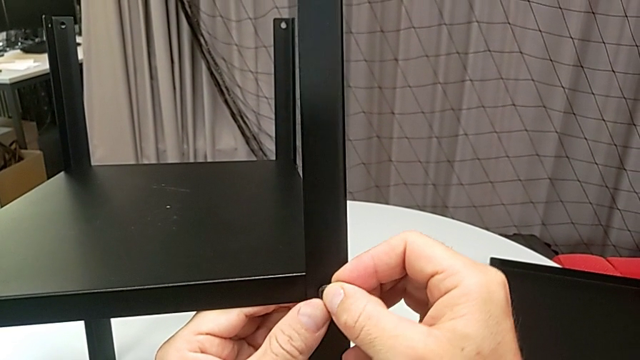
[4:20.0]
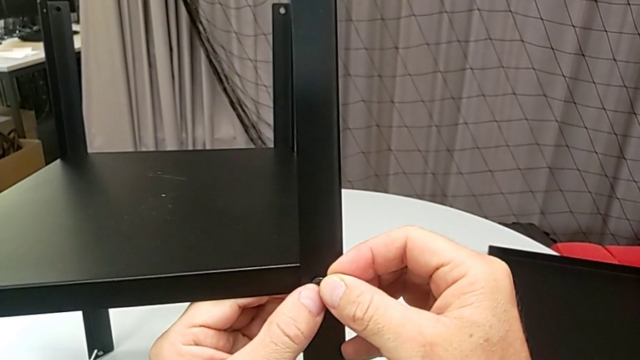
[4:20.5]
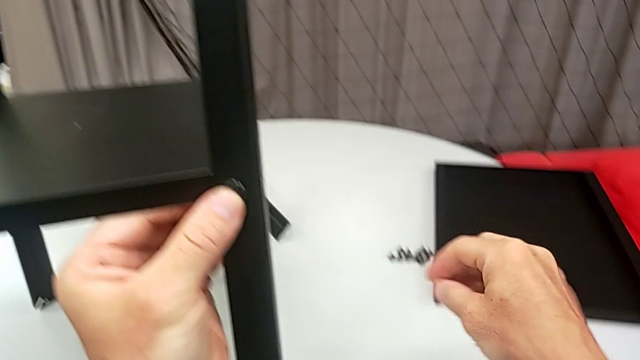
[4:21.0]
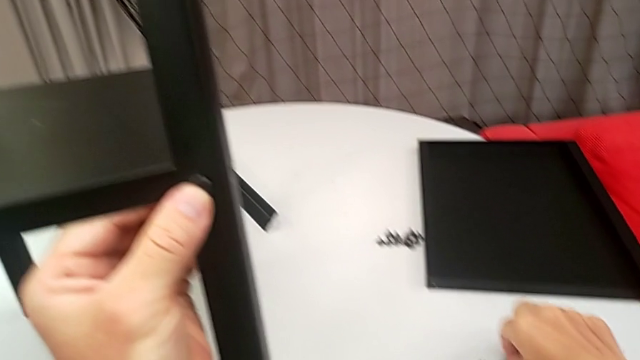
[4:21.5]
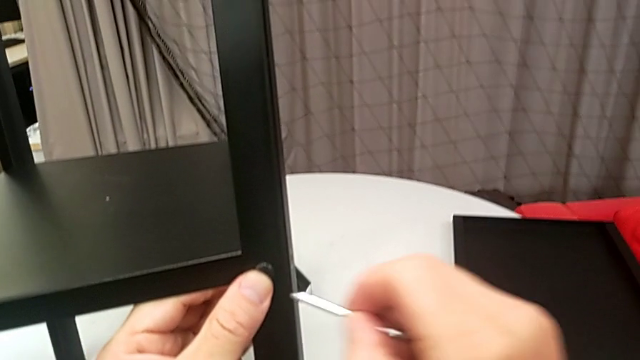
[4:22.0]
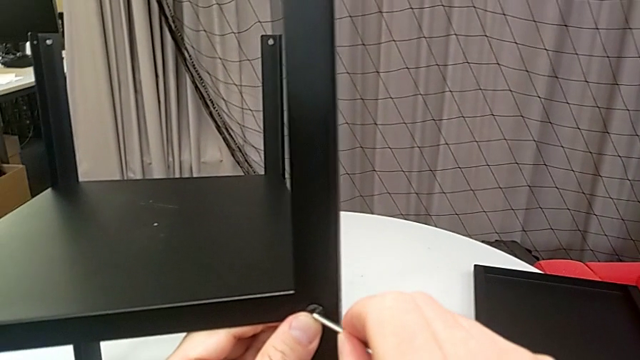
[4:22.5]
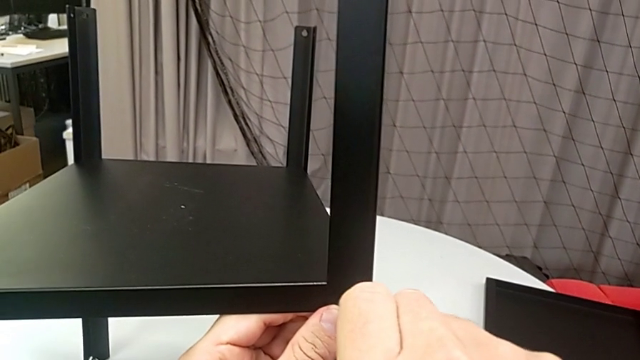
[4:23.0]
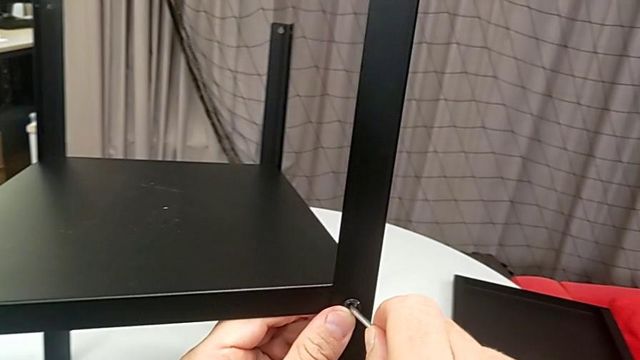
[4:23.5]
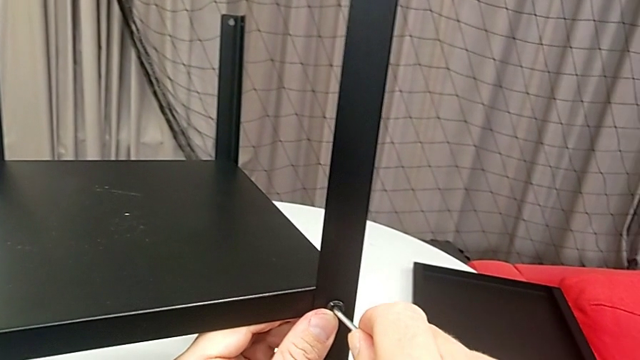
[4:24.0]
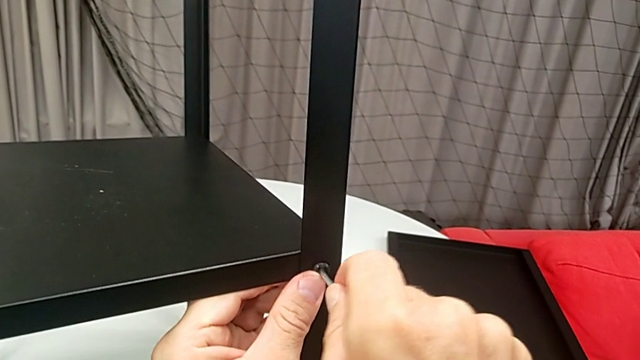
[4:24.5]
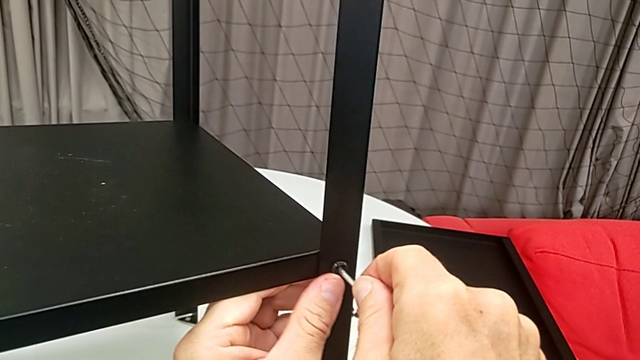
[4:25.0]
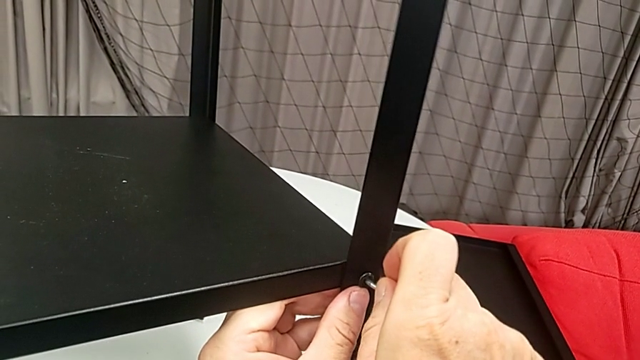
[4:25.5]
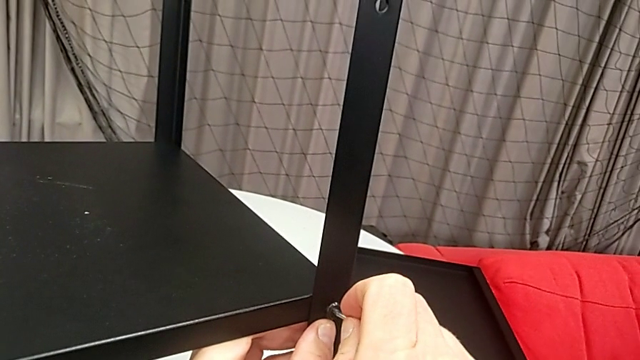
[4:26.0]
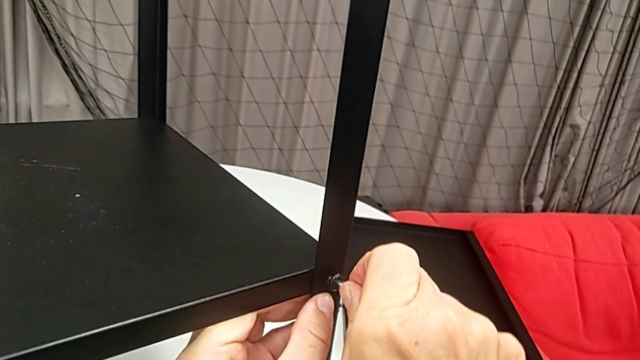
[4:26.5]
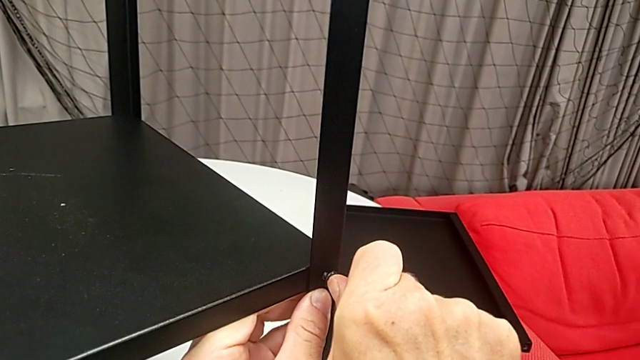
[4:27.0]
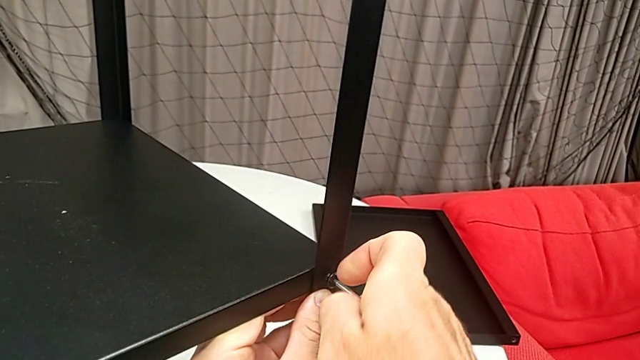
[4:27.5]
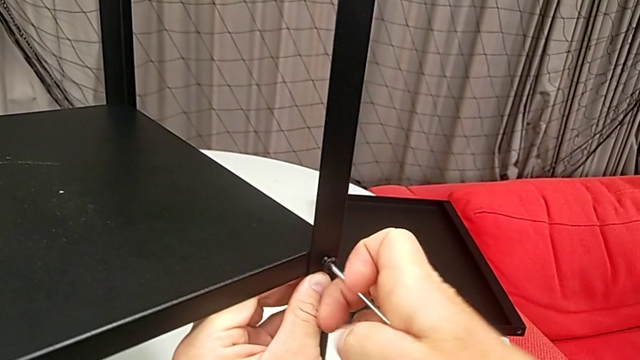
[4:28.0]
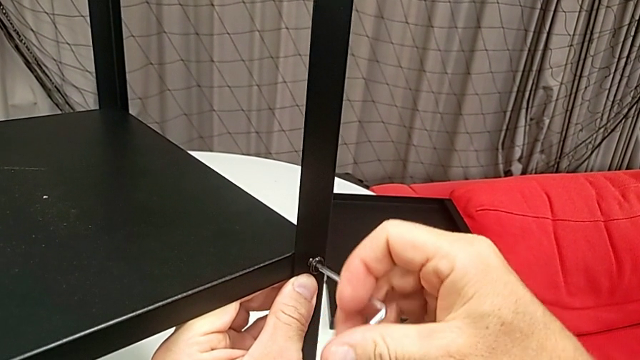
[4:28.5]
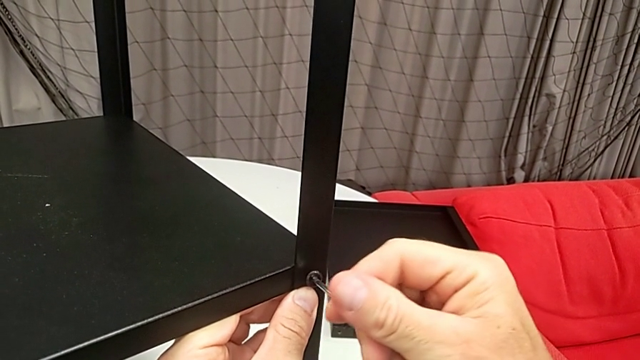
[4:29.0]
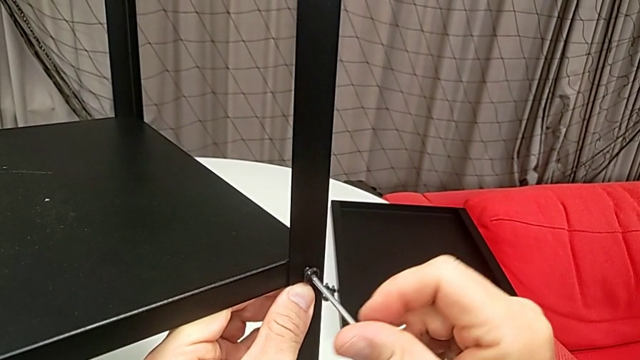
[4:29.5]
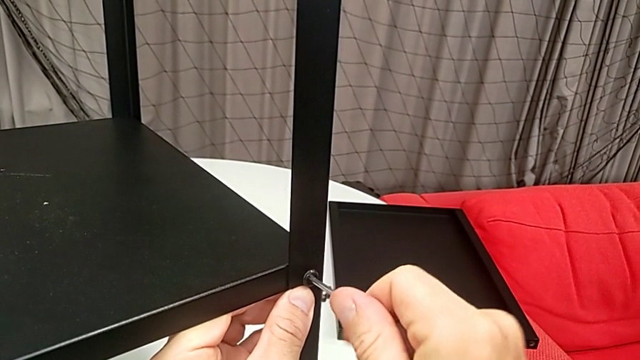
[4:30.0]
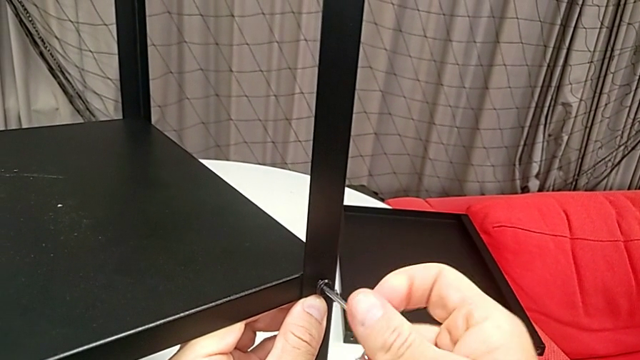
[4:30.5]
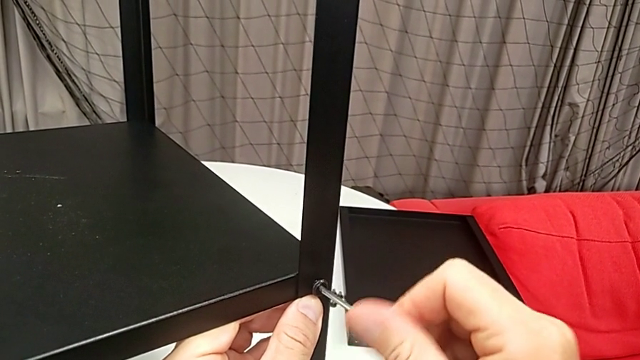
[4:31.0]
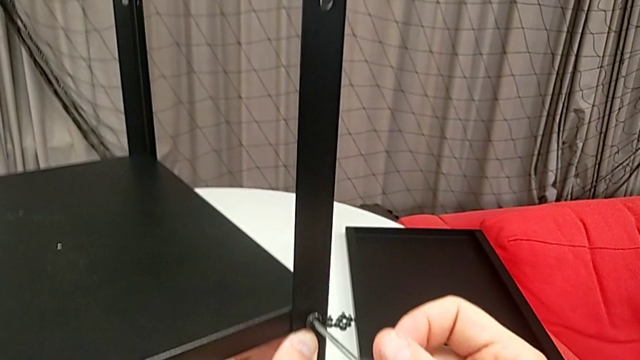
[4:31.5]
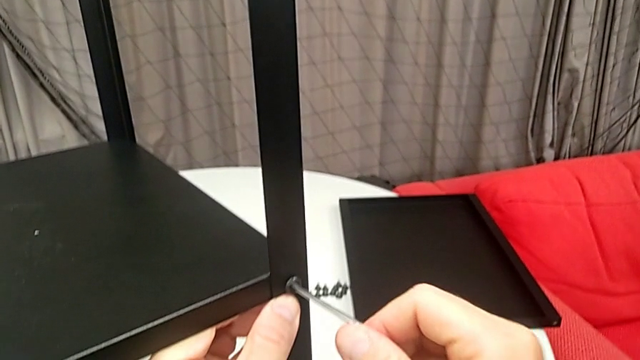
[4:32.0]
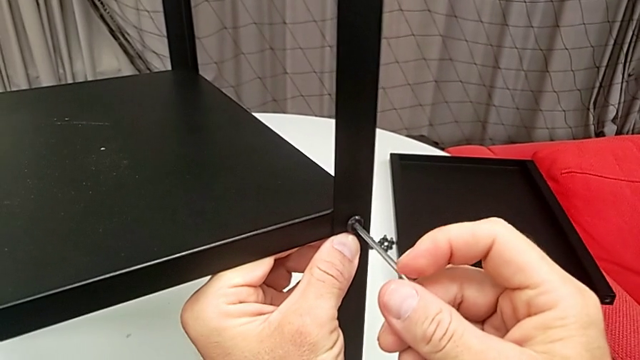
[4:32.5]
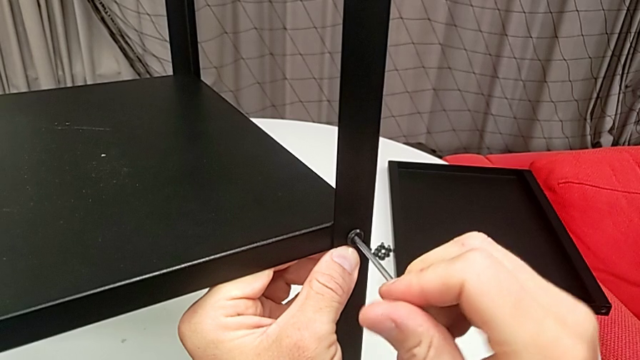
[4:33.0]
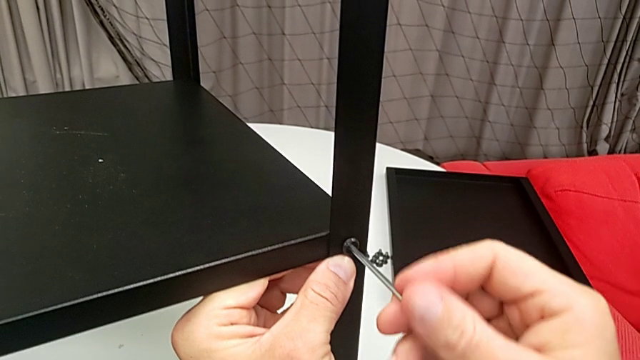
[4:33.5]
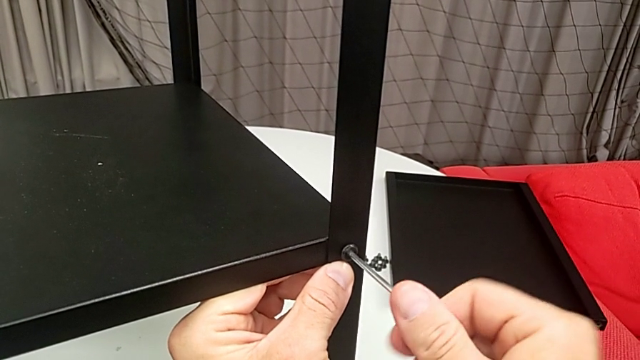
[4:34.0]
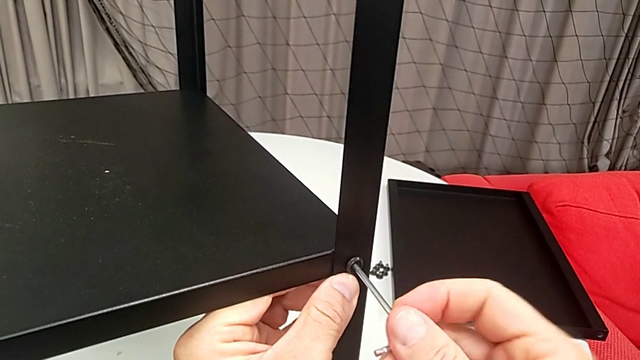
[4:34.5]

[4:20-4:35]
The camera wearer is assembling the legs of the nightstand. They grab the Allen wrench and begin to screw the hex socket head.

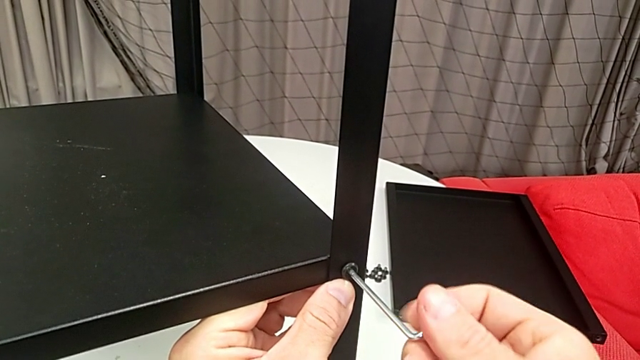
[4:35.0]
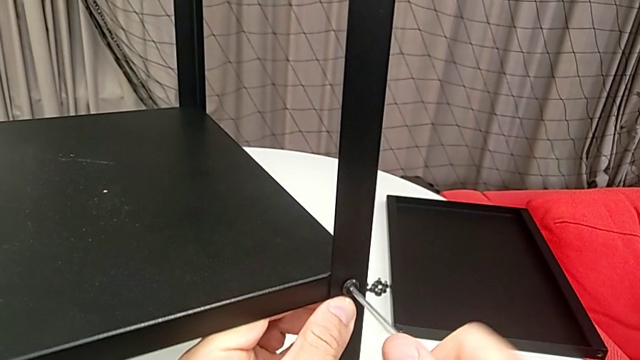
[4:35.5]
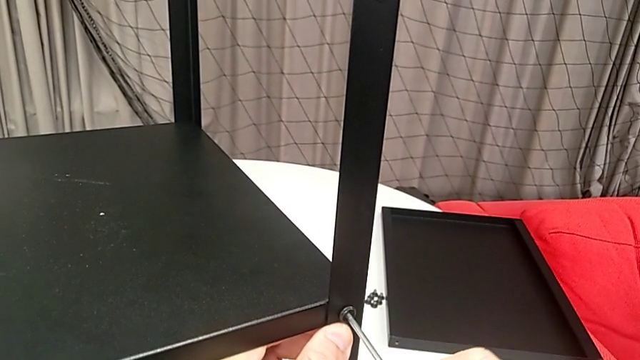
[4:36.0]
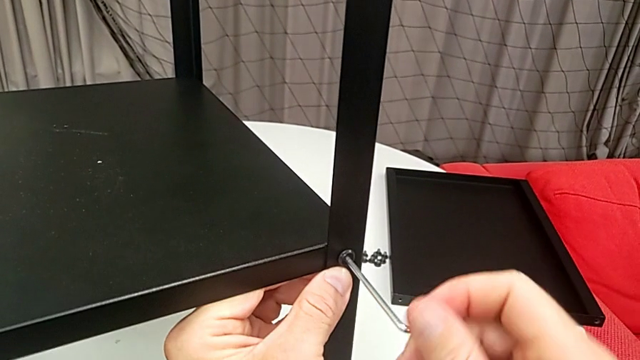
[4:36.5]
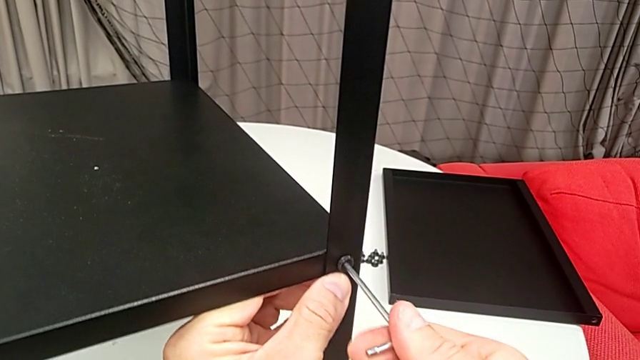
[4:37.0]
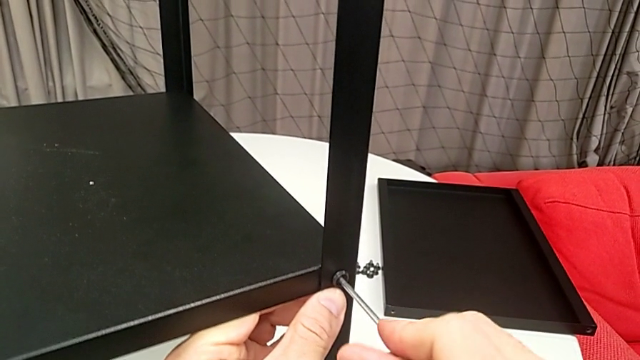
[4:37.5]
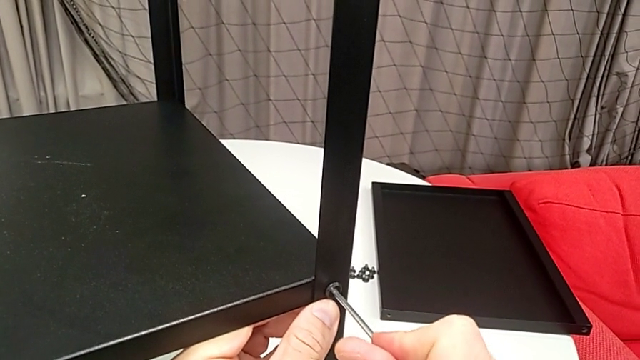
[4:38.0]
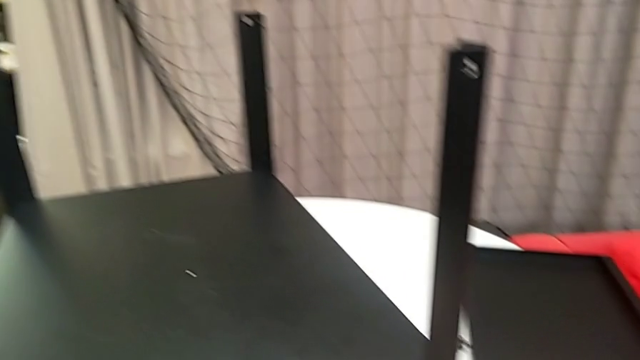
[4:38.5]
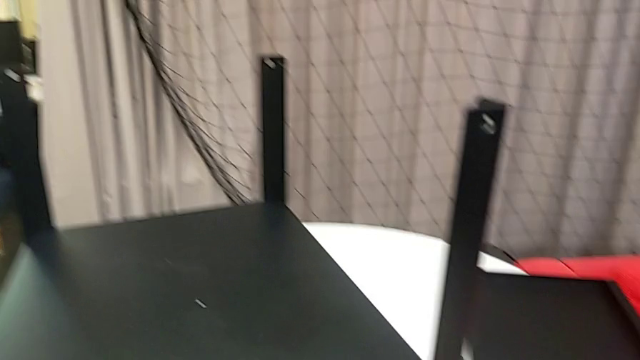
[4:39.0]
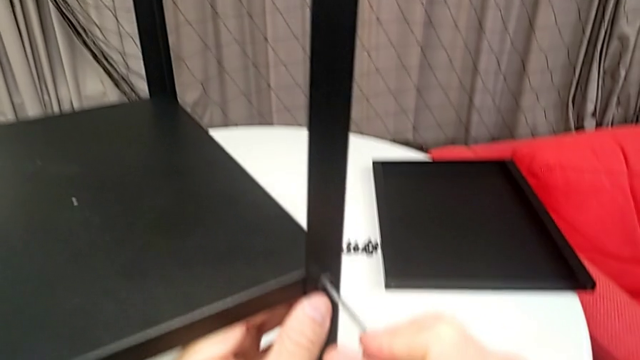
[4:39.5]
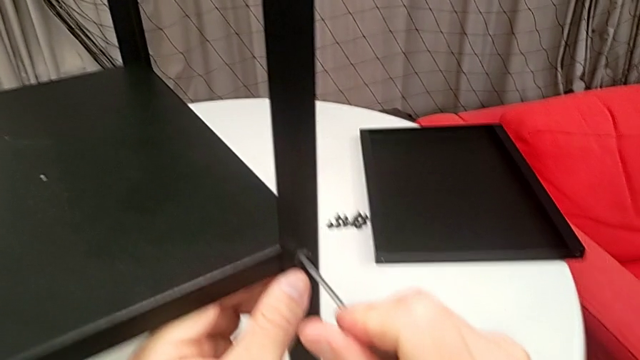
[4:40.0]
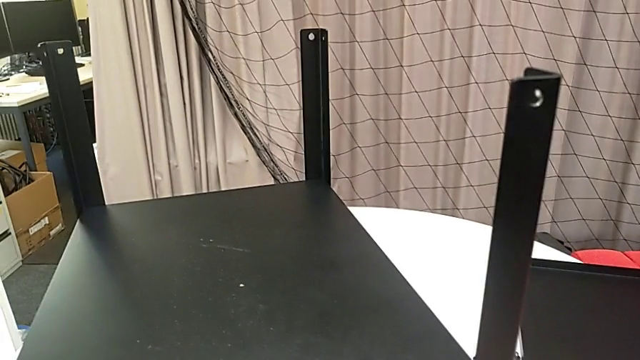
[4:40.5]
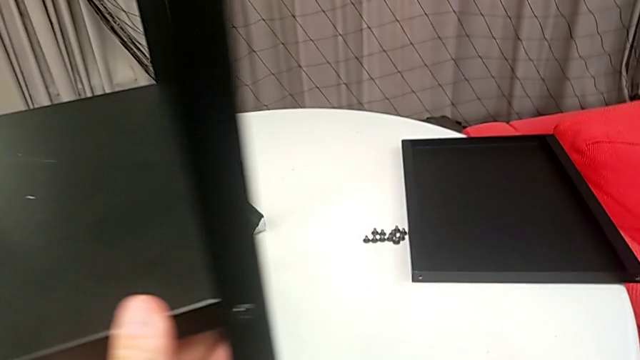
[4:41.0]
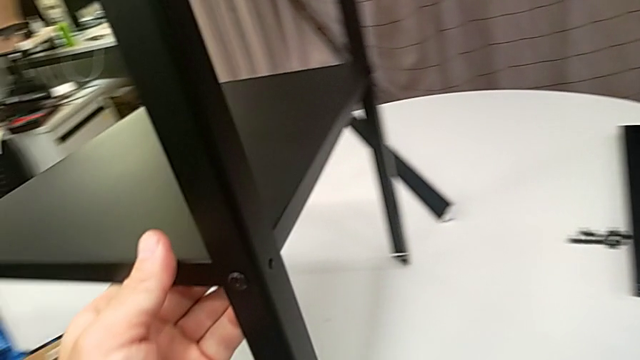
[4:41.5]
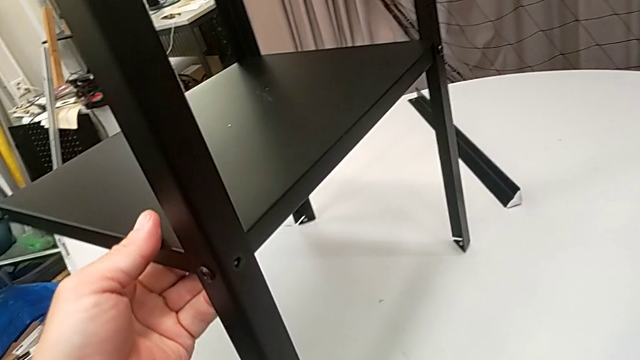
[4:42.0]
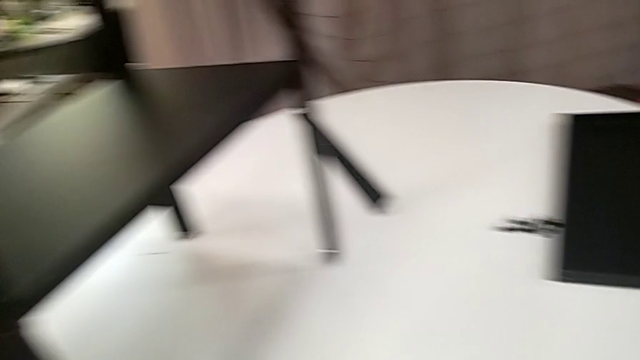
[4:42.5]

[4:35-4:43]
The camera wearer is assembling the legs of the nightstand. They keep screwing the hex socket head, withdraw the Allen wrench and place it.
